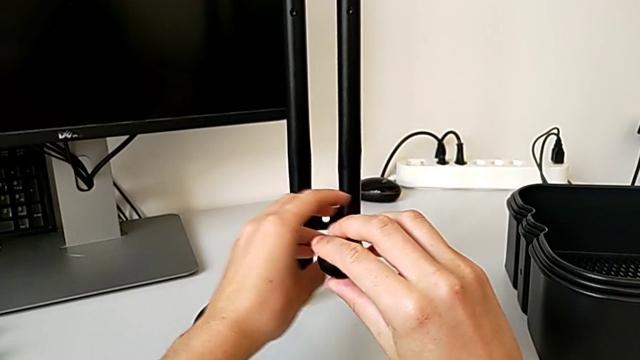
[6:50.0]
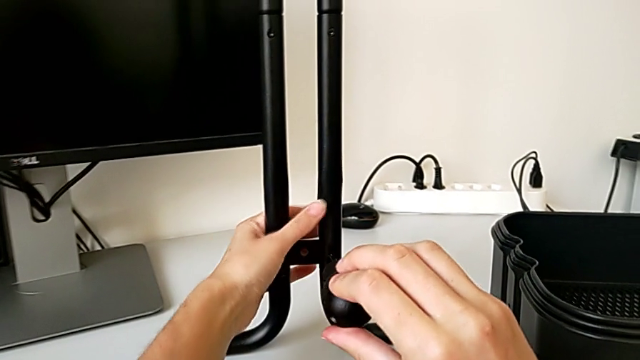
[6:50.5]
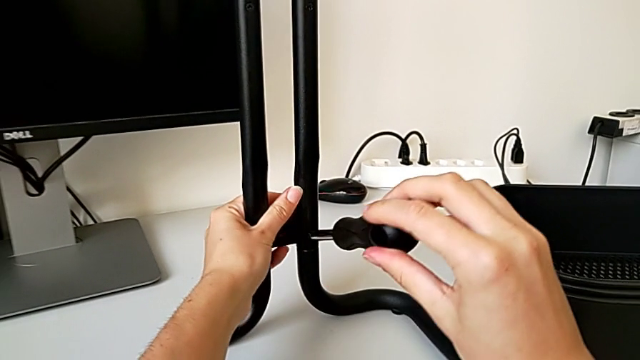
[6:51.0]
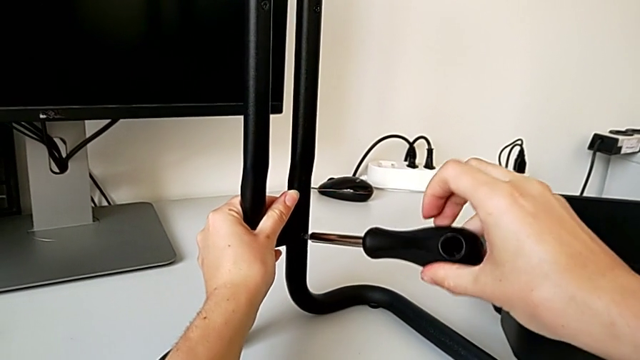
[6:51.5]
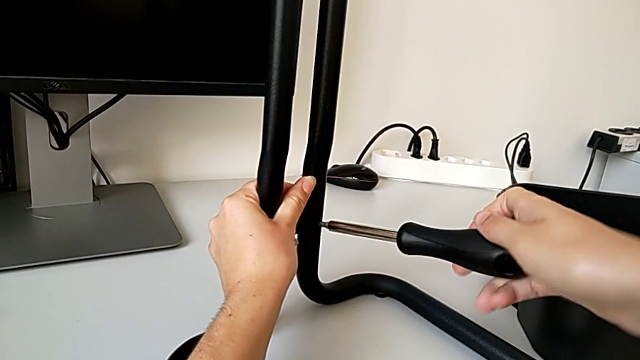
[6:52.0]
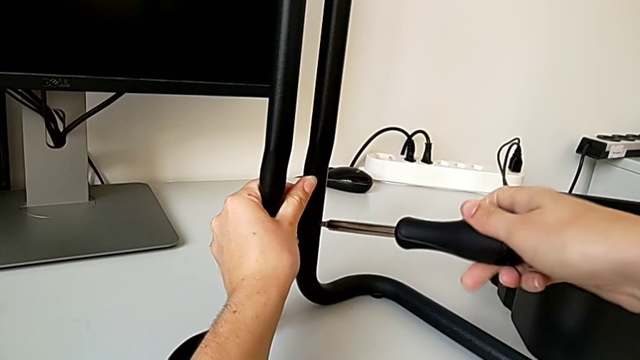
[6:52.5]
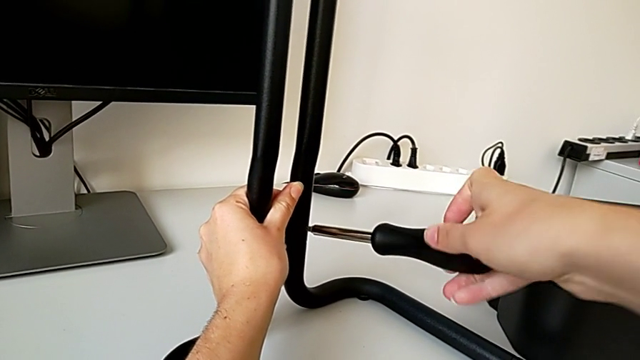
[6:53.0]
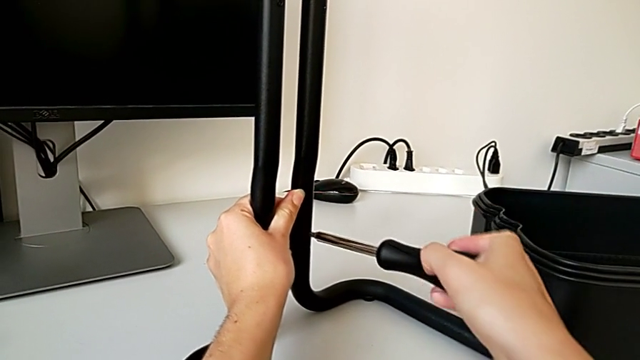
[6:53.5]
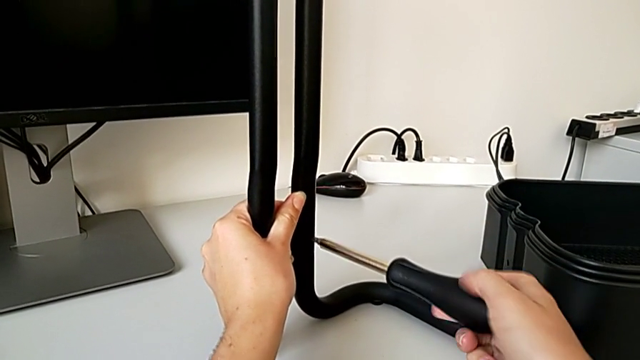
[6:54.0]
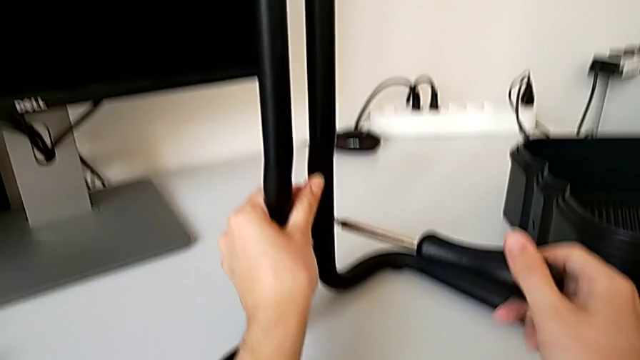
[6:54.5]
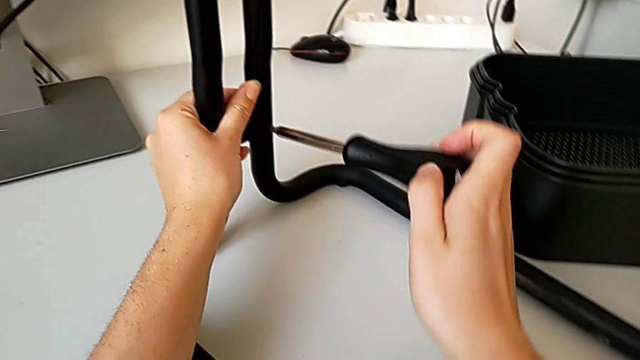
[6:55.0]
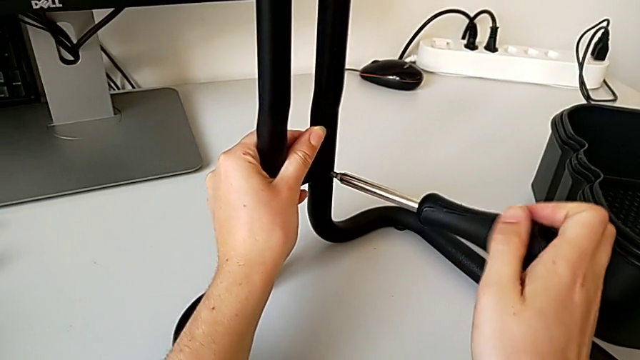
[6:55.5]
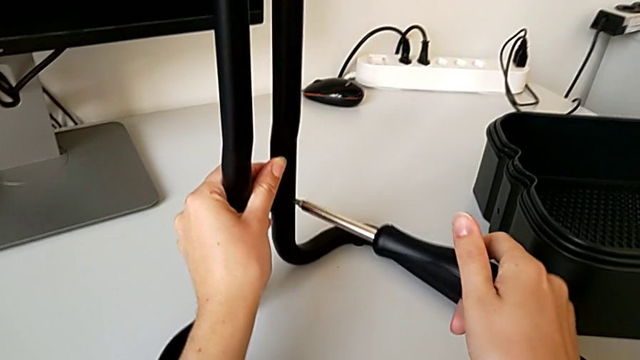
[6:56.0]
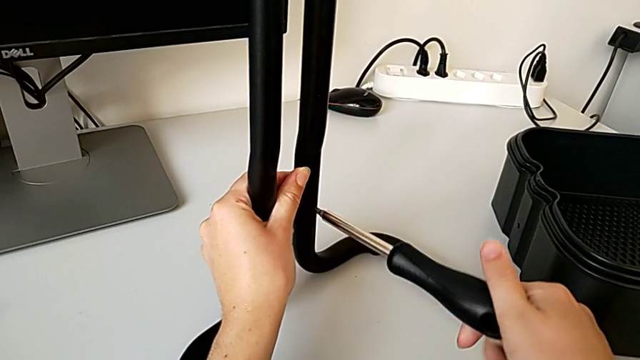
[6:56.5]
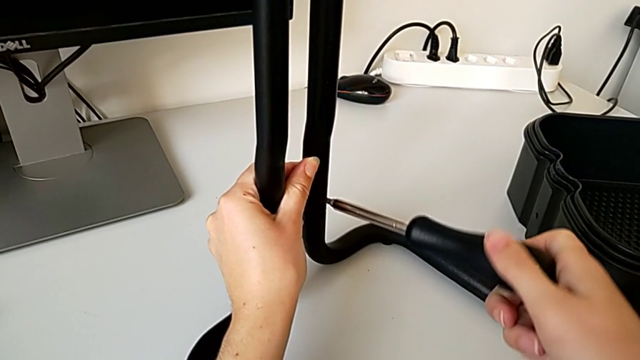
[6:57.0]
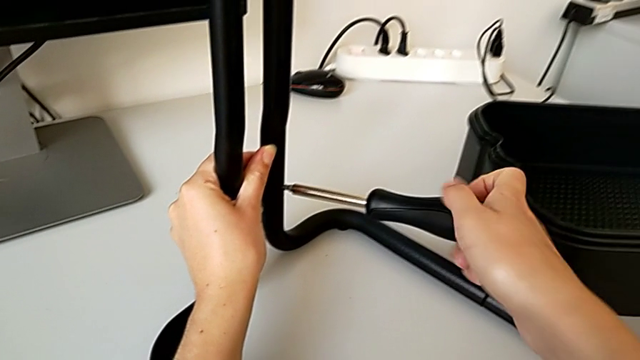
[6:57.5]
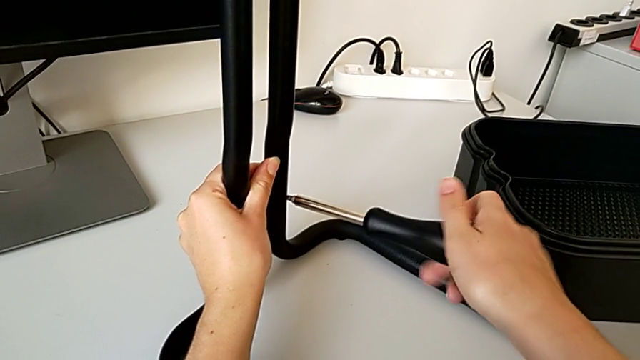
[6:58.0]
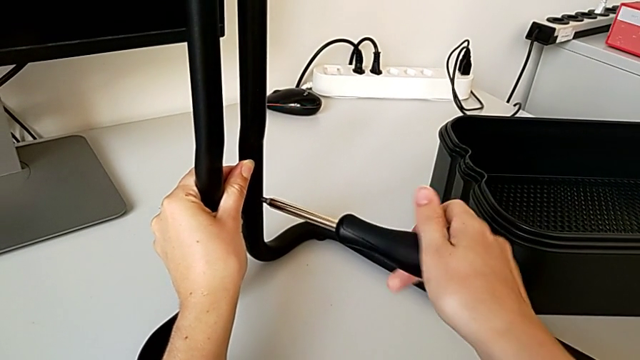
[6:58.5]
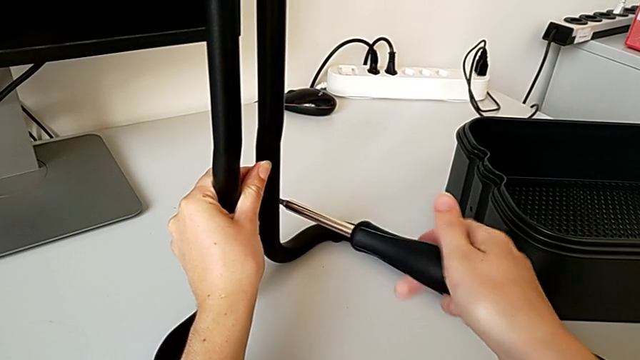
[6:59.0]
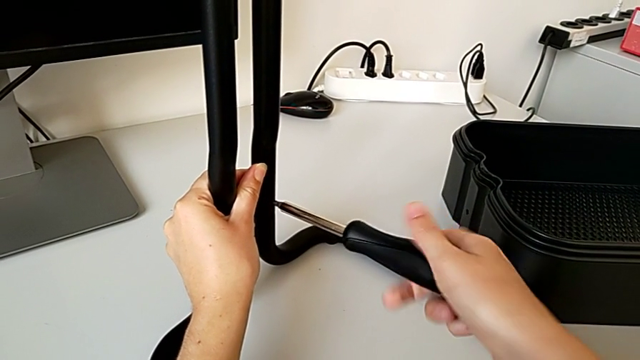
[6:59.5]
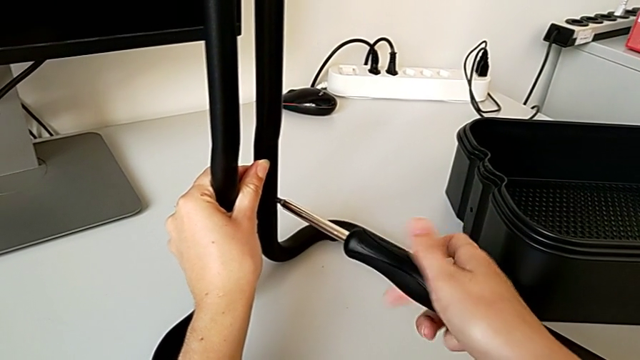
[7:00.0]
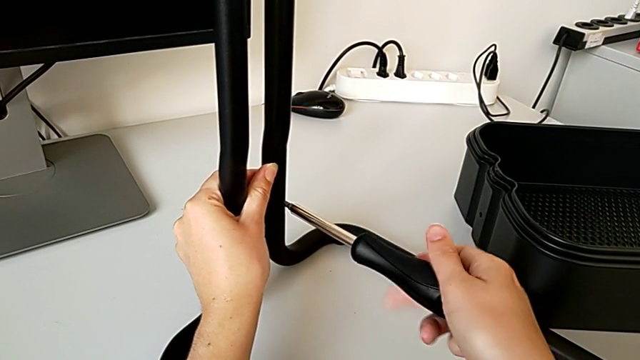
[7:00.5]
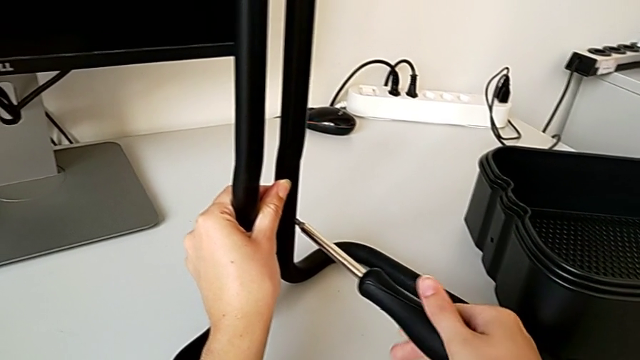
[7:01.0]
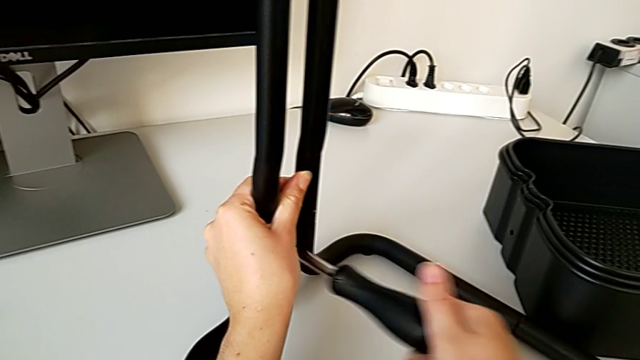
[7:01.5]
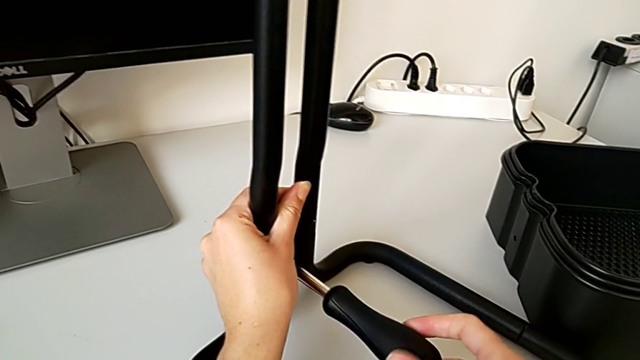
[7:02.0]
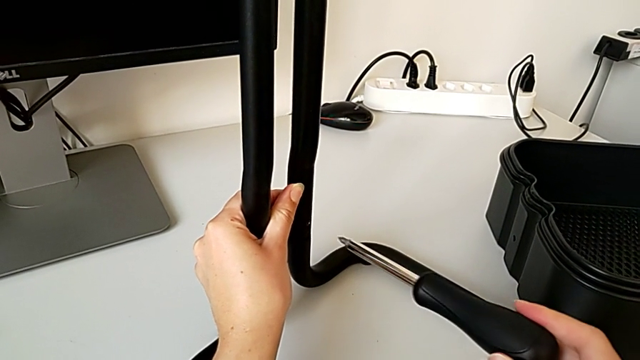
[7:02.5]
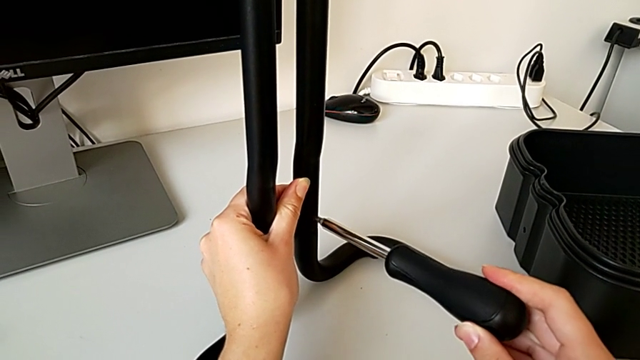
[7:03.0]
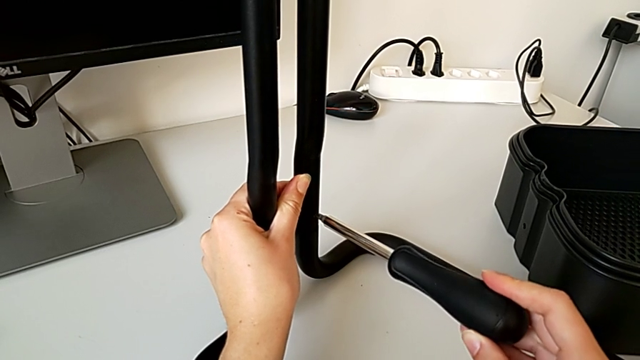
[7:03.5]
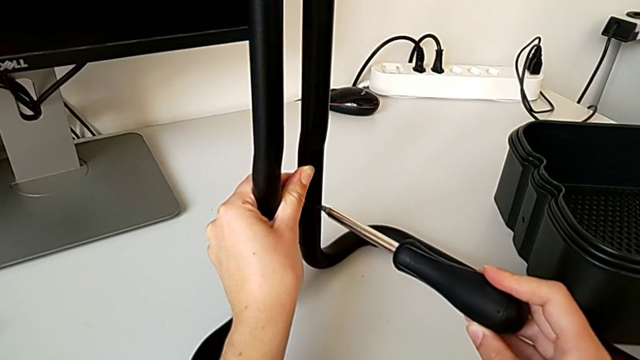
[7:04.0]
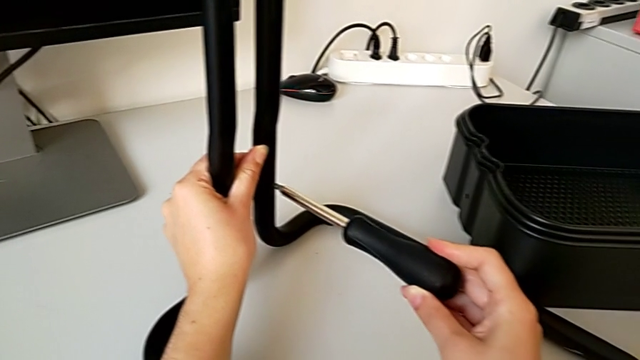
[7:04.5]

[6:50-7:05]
The camera wearer is assembling the frame. They grab the leg, rotate it and begin to screw the second screw.

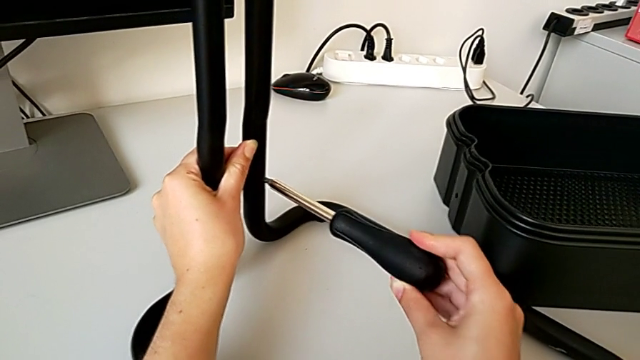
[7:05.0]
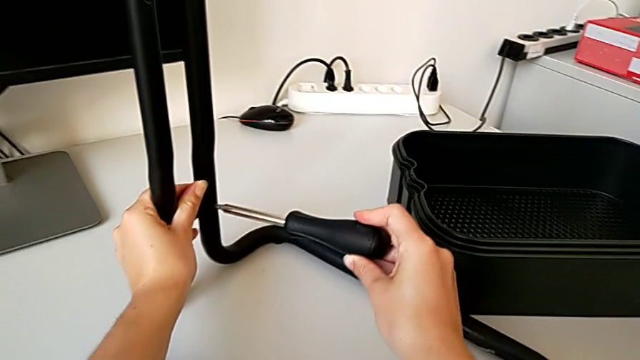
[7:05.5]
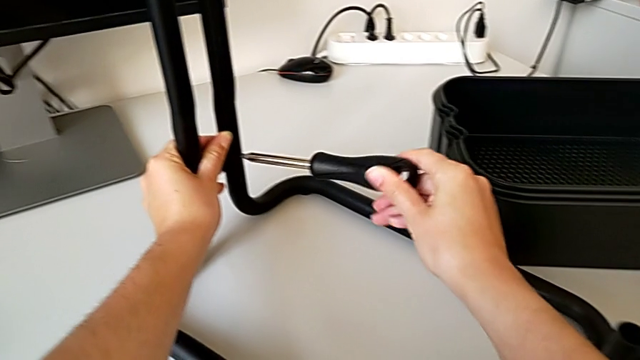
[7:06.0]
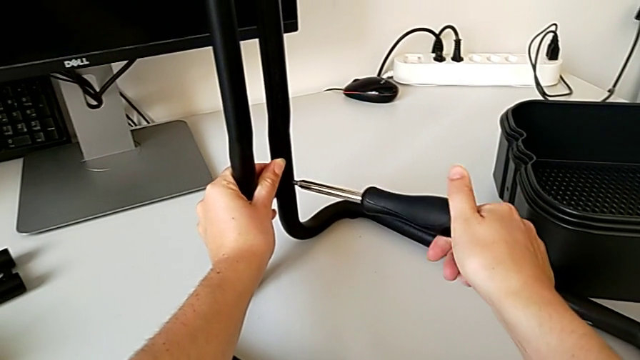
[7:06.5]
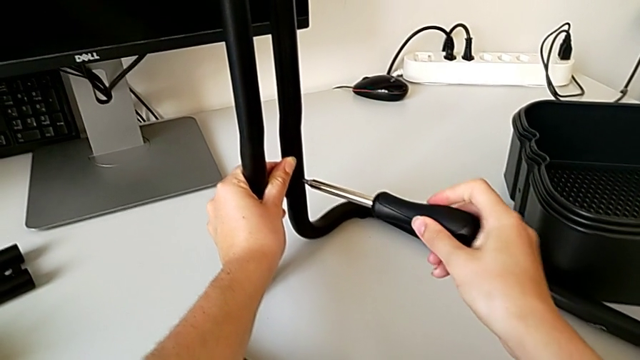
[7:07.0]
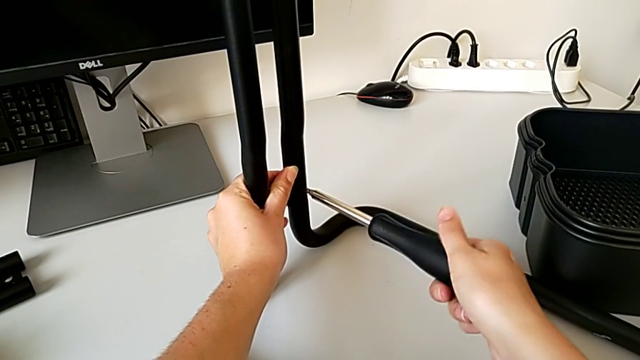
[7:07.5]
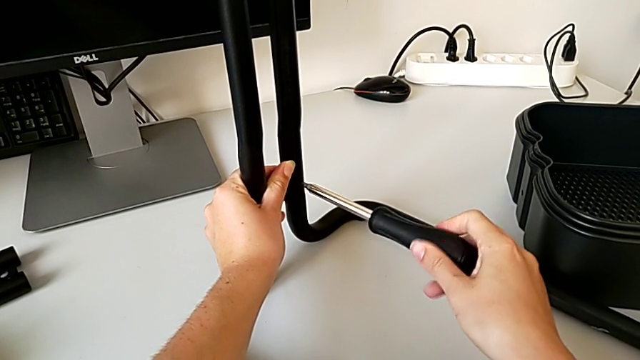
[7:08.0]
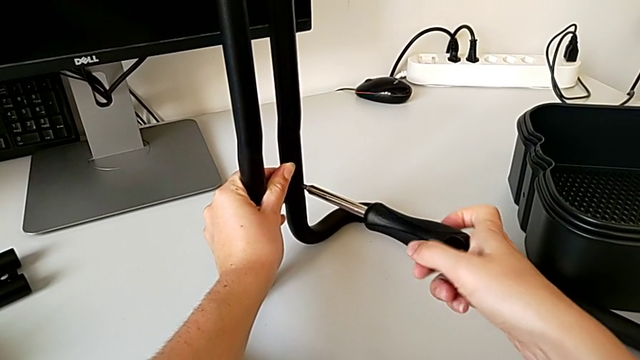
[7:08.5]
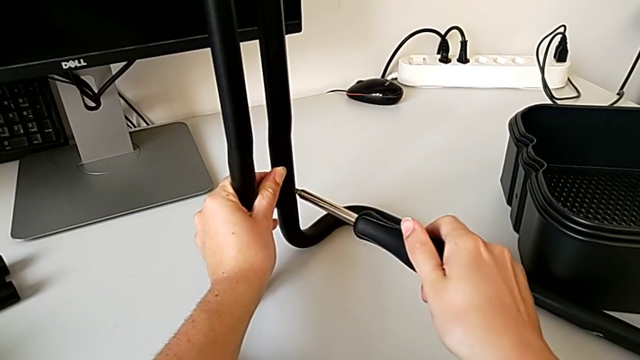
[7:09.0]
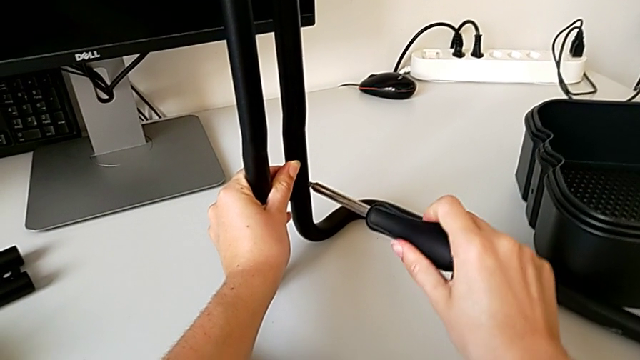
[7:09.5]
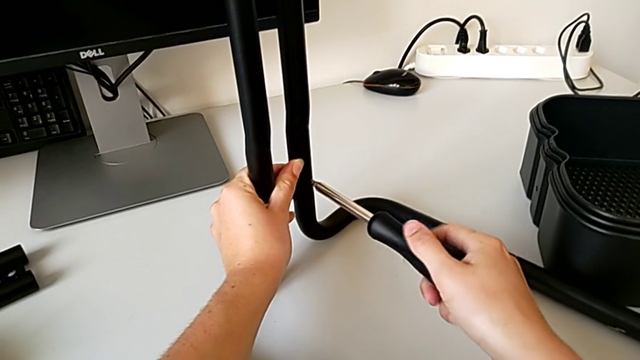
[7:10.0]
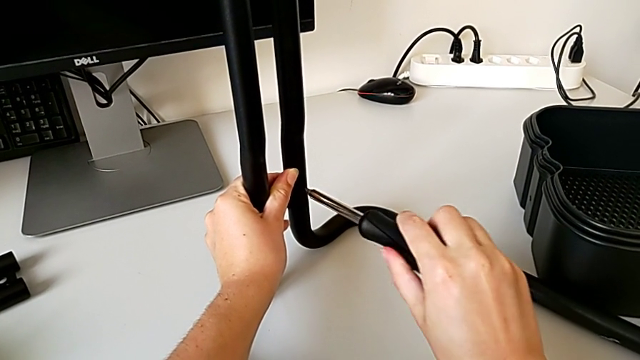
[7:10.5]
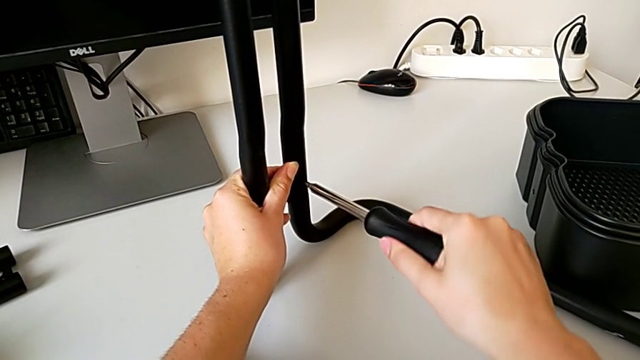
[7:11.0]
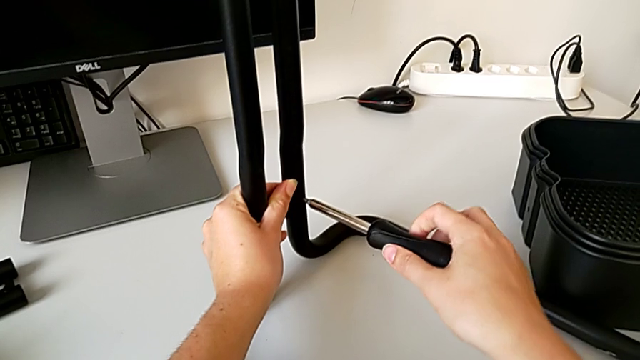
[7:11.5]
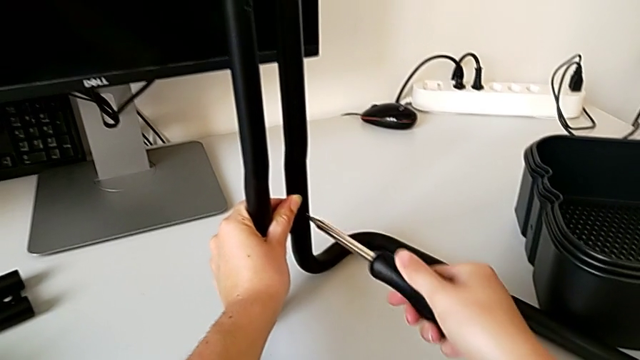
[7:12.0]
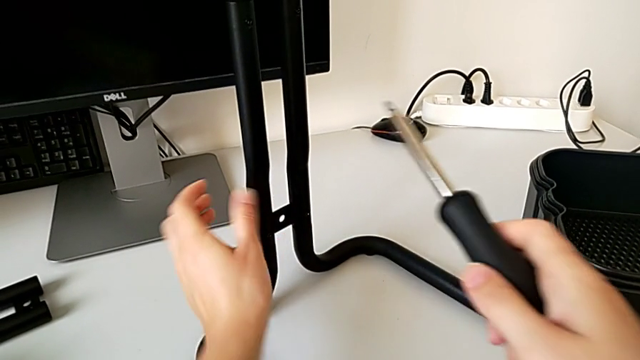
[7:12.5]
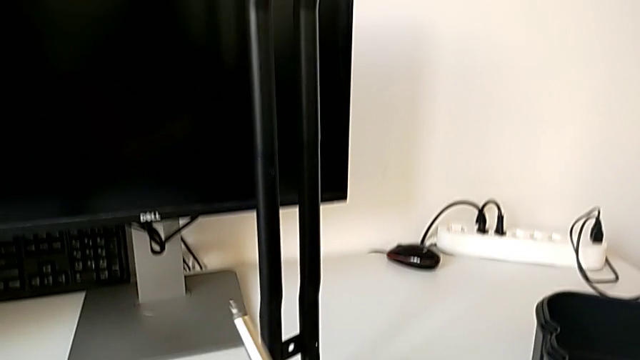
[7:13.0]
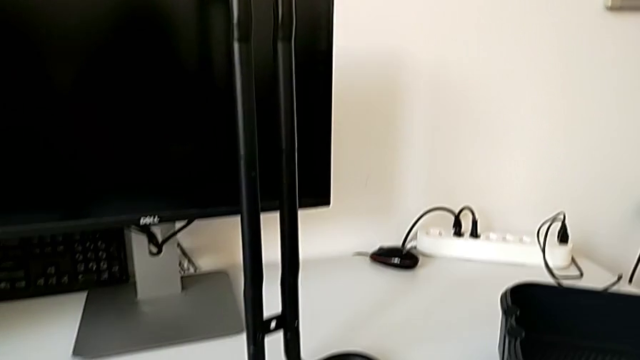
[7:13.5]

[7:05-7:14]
The camera wearer is assembling the frame. They screw the second screw.
